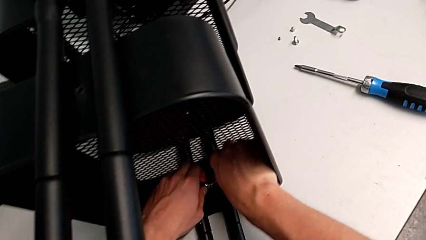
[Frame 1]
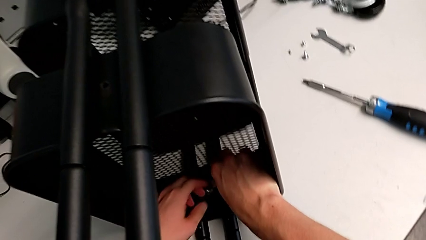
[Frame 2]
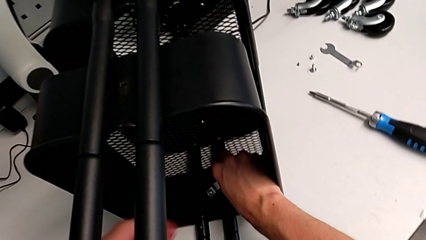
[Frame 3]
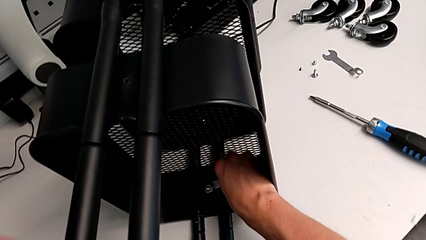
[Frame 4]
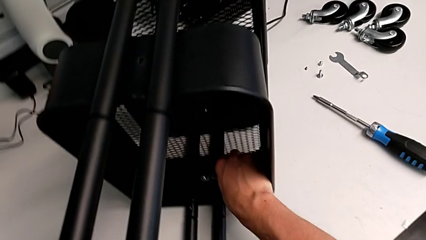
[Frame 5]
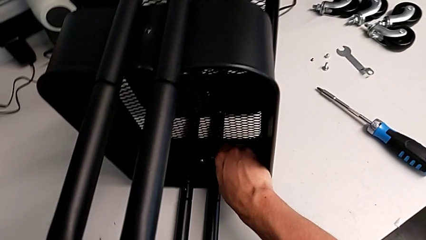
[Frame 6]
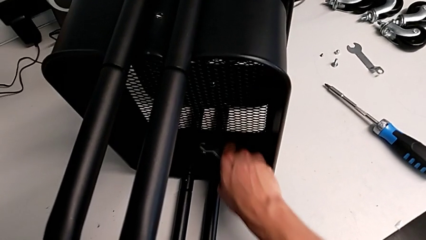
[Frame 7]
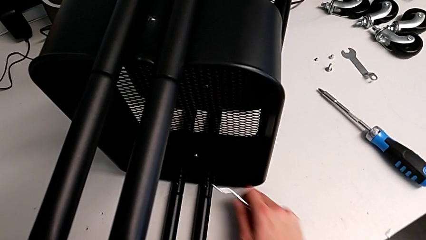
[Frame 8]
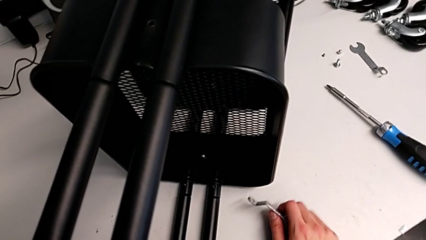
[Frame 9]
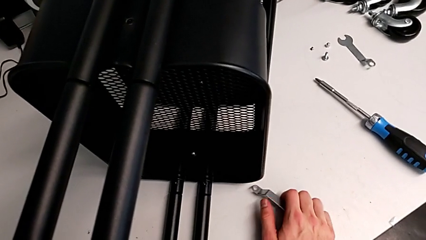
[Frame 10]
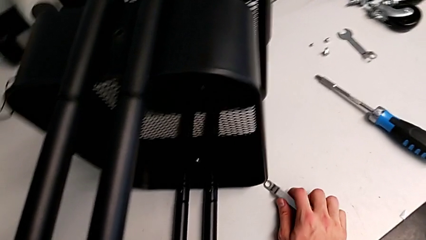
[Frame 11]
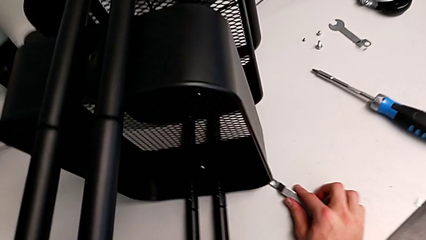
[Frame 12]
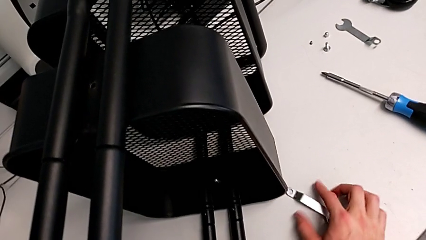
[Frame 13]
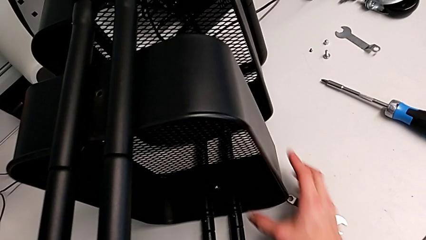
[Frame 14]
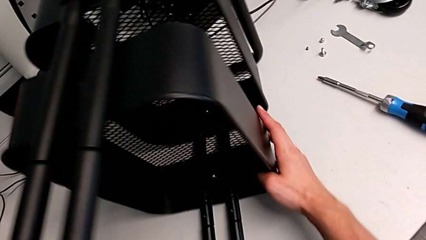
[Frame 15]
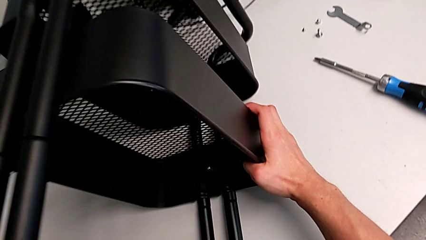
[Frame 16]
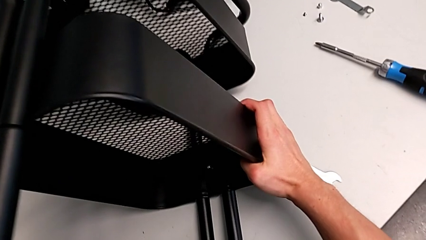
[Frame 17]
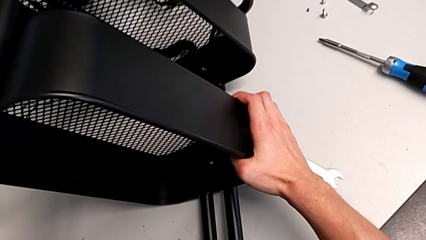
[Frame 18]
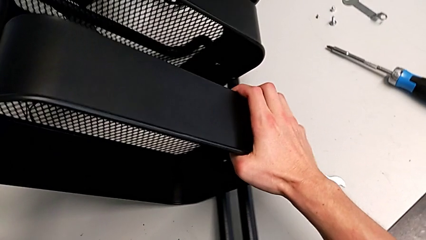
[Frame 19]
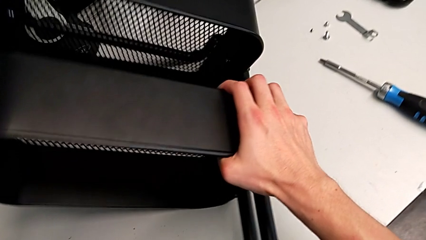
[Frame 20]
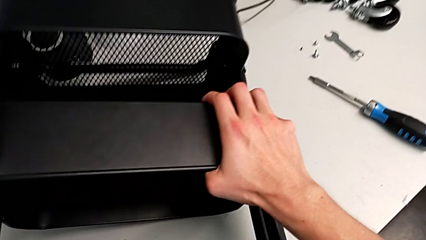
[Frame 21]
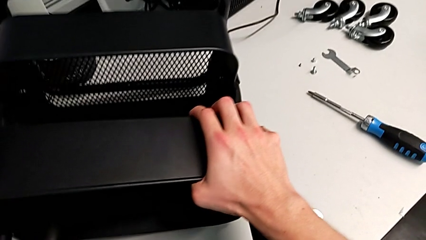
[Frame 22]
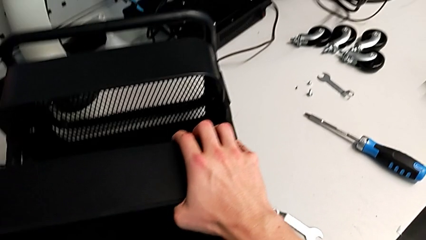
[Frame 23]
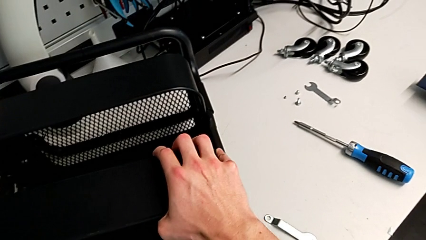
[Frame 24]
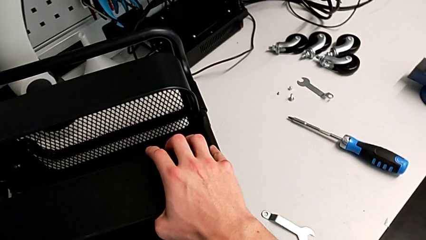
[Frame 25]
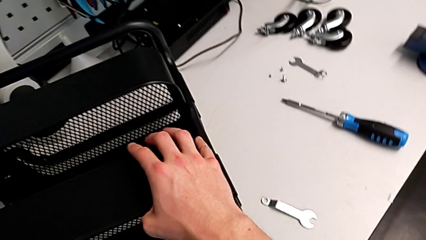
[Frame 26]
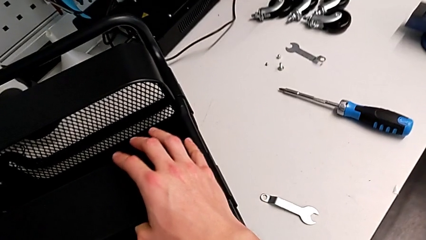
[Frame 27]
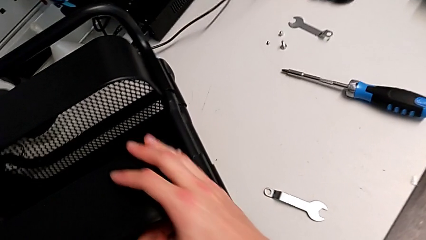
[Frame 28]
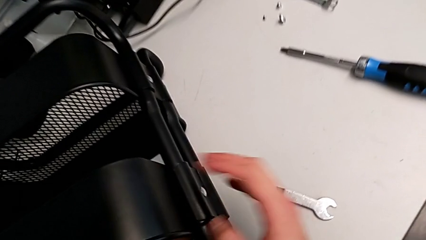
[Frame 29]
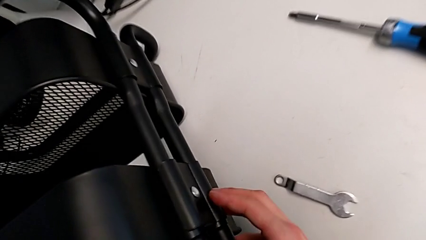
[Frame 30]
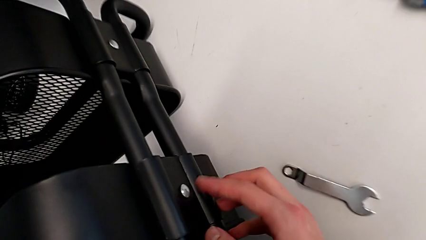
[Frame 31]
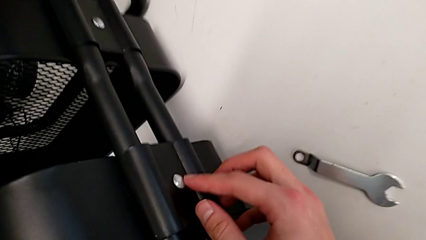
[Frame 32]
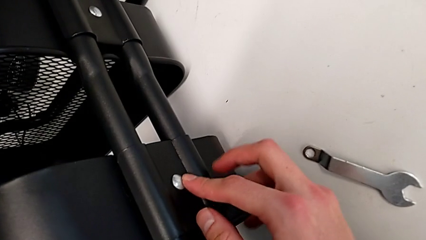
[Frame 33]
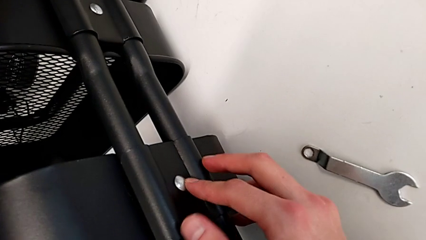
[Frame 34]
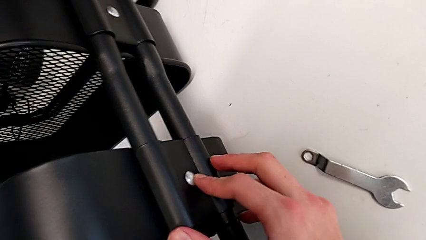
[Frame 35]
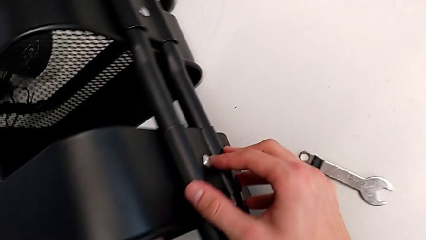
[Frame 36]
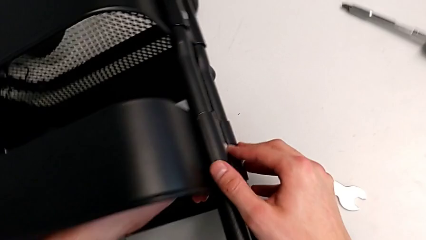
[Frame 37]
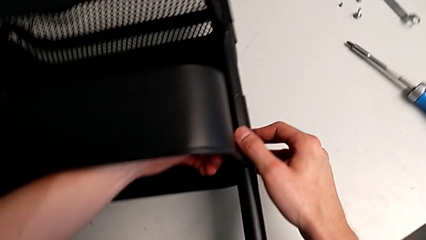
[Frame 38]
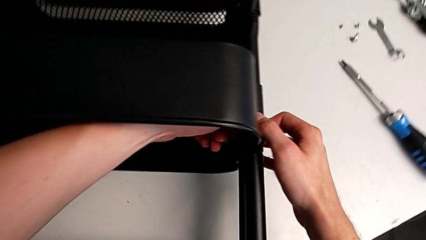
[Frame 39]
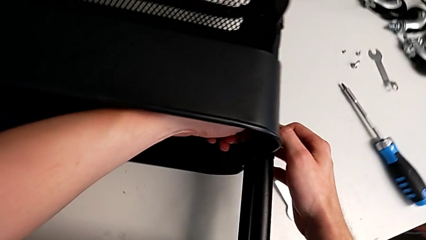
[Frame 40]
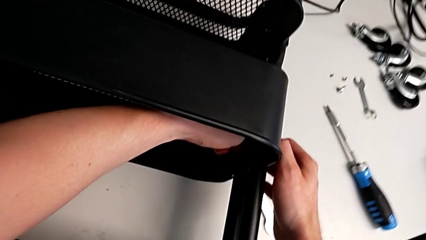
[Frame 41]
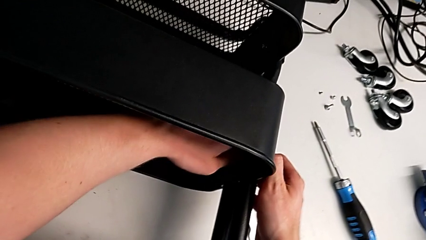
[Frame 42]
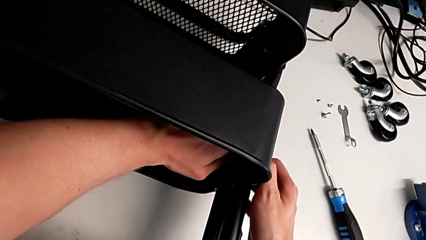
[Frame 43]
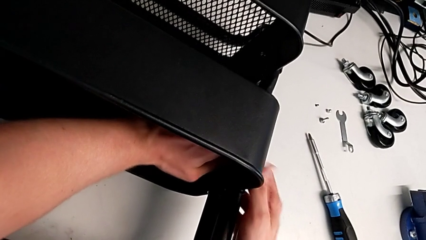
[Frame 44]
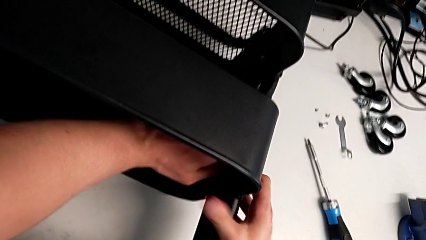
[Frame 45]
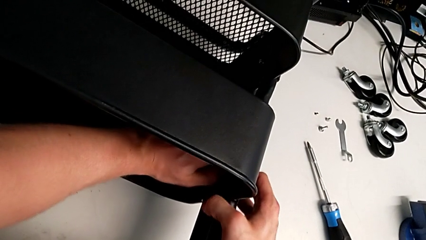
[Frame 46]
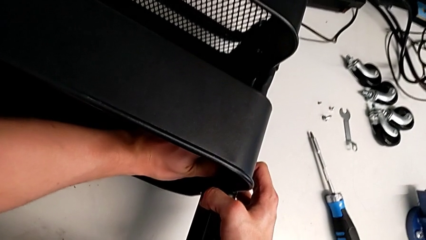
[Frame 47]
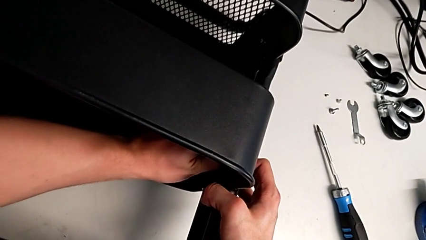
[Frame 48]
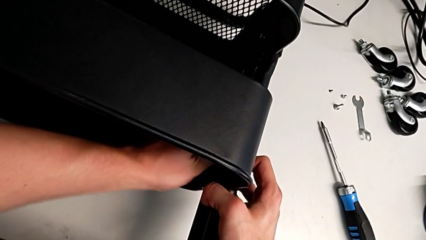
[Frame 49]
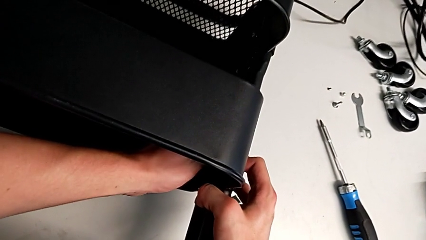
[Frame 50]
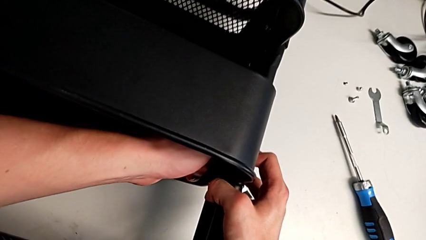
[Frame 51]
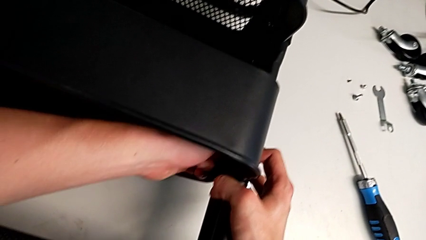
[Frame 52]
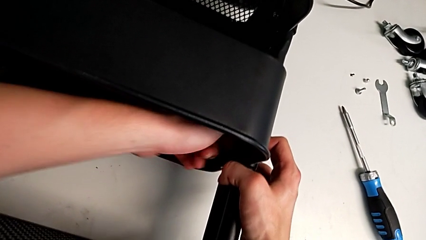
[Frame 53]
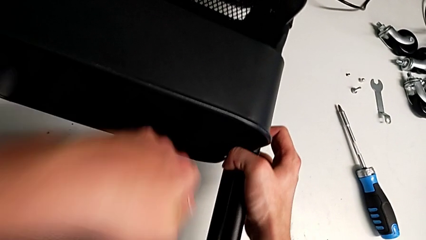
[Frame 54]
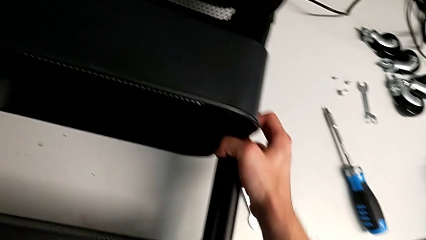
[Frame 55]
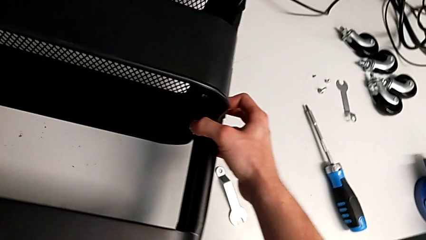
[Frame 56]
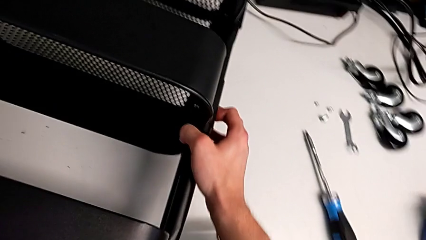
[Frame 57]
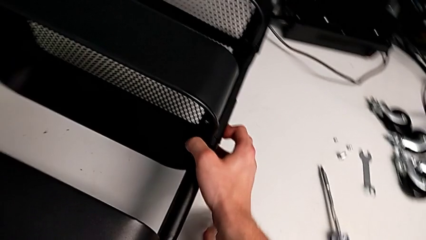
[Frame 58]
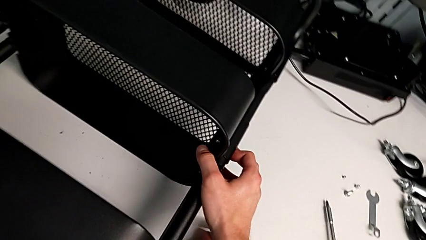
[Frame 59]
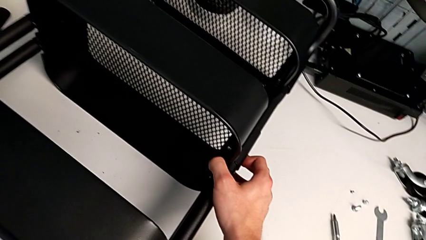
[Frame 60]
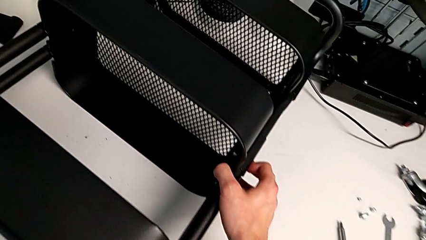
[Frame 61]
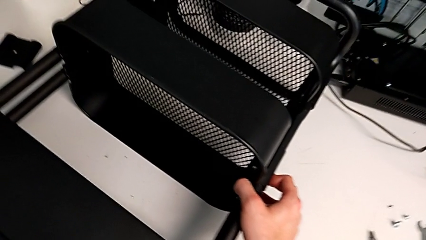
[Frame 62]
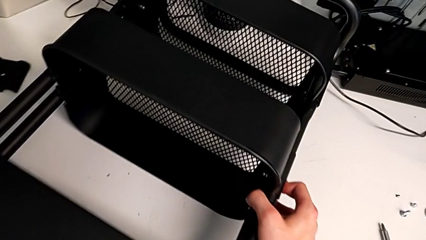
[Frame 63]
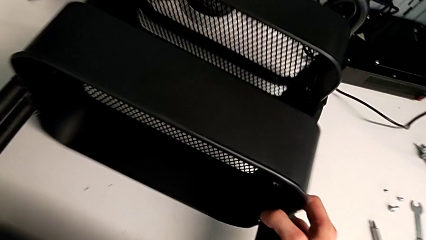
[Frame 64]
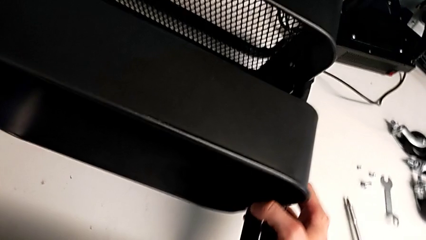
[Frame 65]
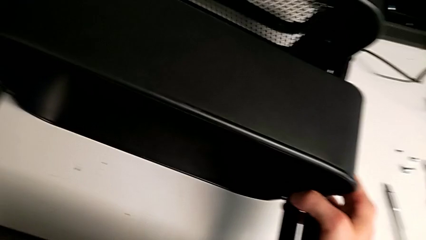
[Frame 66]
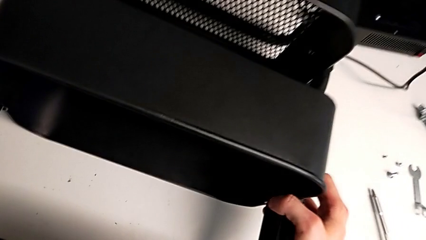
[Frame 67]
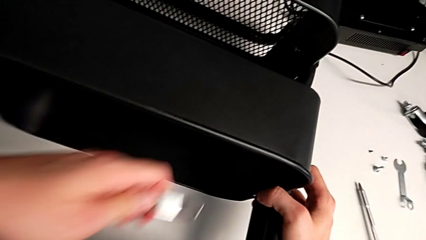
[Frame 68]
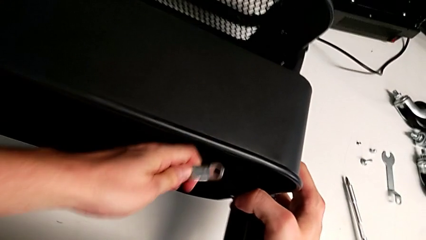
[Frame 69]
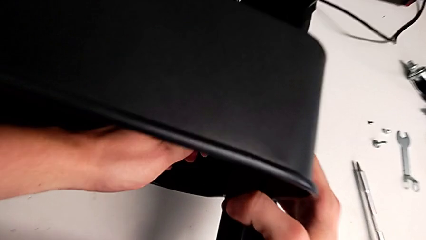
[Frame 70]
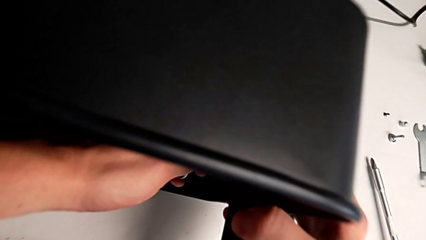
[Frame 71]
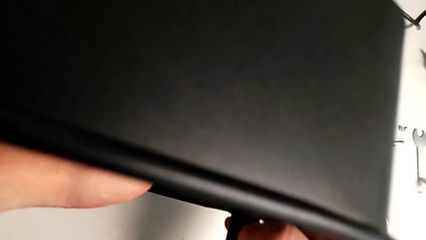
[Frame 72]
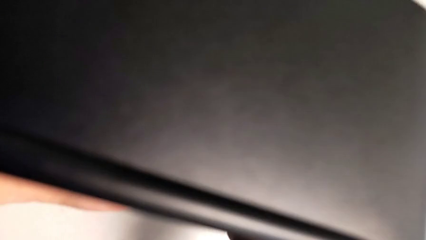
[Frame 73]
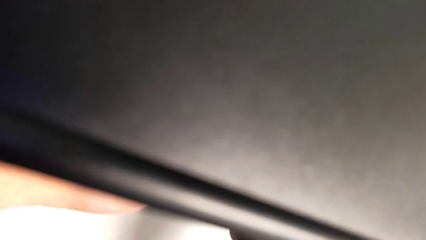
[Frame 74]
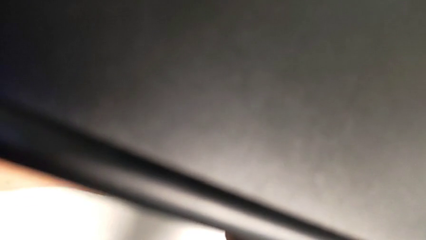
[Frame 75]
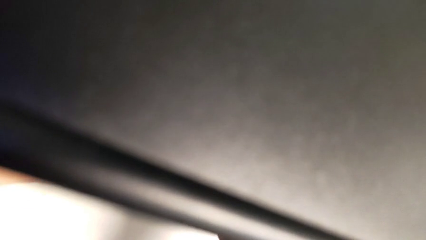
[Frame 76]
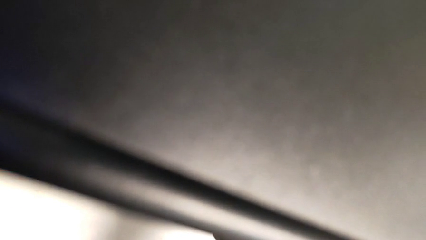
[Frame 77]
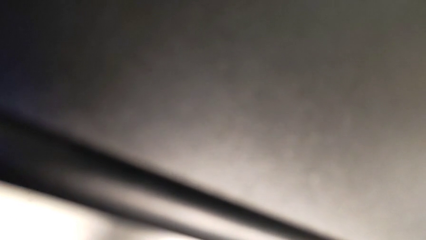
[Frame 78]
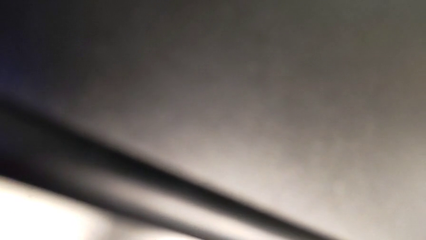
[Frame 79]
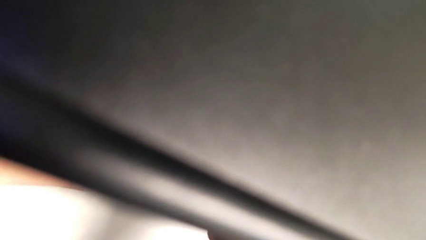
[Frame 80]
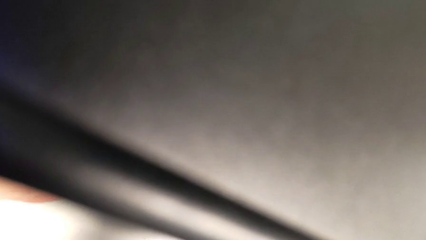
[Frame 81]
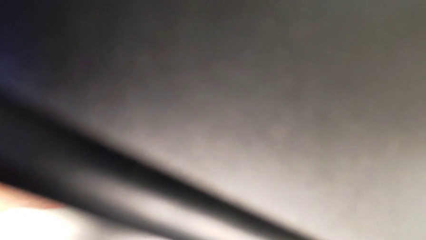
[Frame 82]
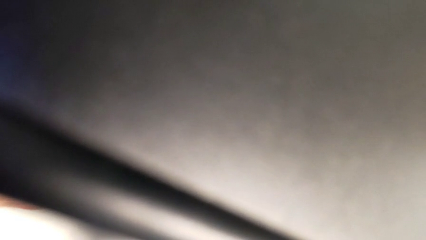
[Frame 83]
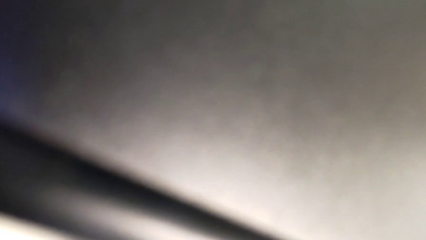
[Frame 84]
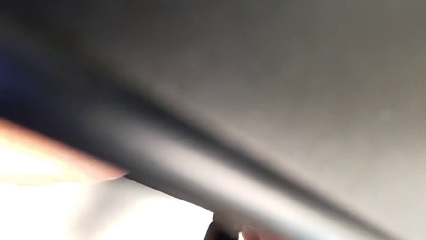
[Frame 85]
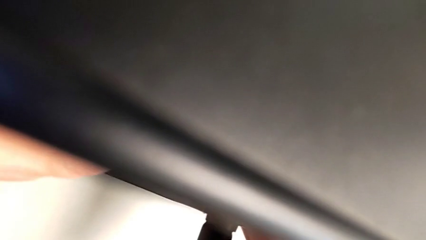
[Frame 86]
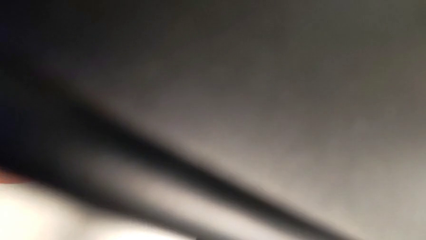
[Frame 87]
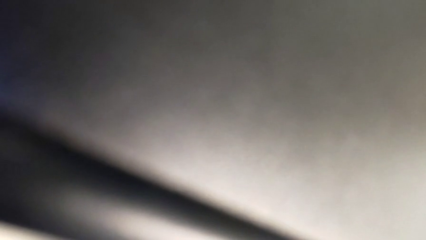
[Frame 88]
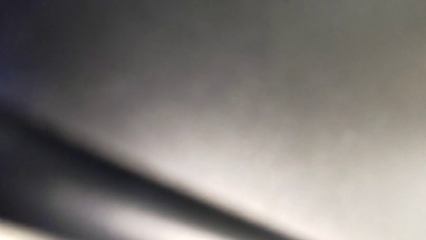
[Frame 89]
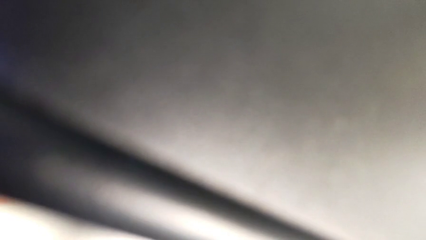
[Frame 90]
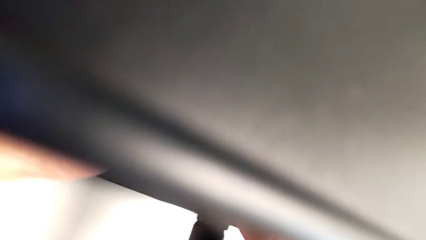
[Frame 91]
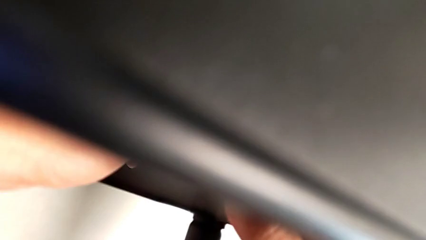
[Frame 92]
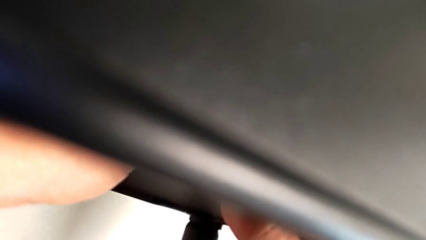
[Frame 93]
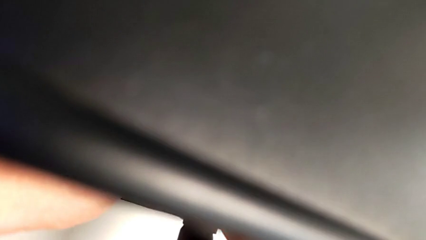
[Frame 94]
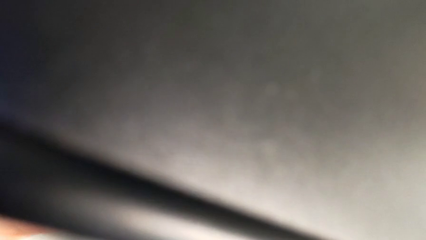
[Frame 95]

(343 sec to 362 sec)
The camera wearer is attempting to unscrew the second screw from the middle tray. They keep unscrewing the screw.
